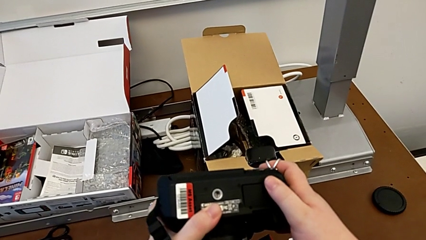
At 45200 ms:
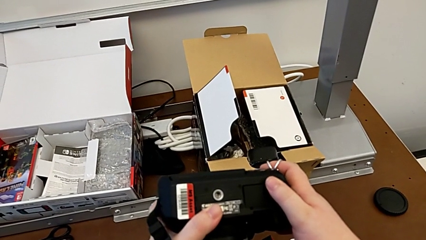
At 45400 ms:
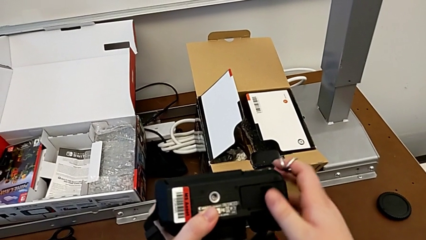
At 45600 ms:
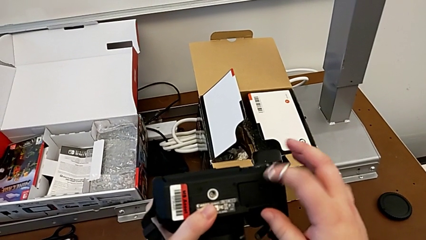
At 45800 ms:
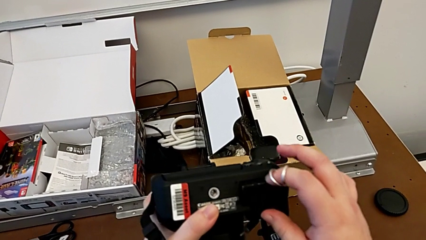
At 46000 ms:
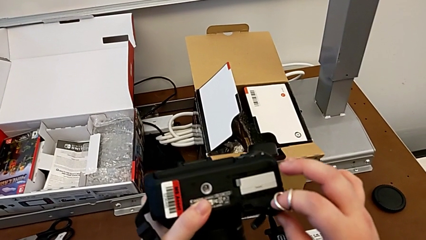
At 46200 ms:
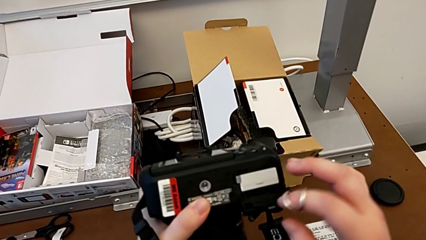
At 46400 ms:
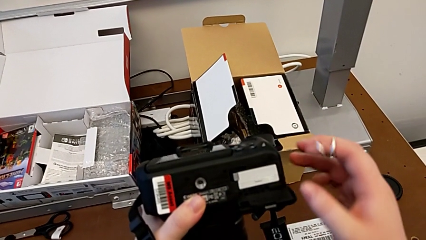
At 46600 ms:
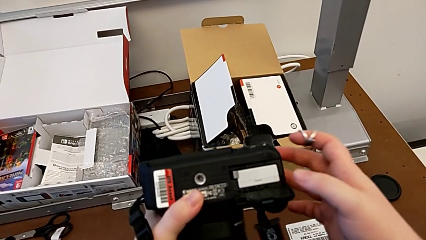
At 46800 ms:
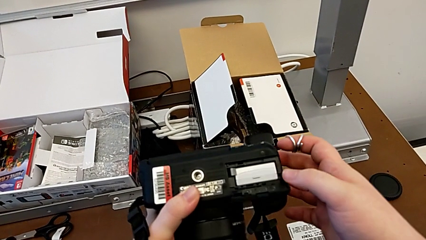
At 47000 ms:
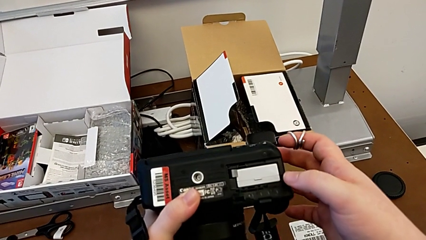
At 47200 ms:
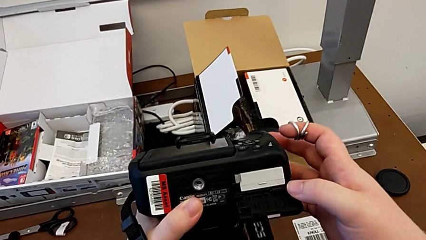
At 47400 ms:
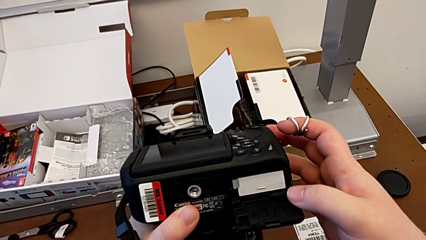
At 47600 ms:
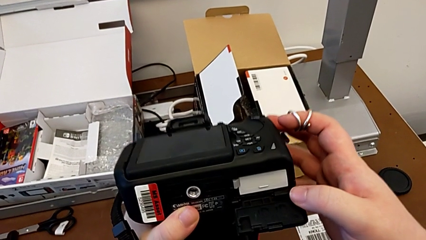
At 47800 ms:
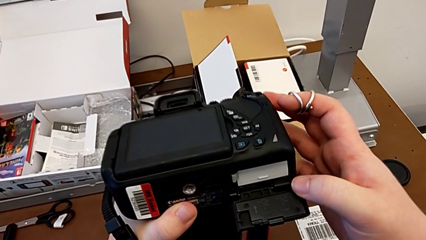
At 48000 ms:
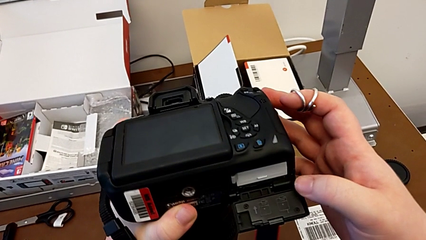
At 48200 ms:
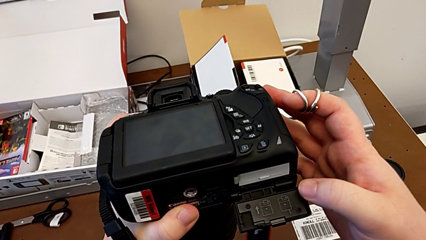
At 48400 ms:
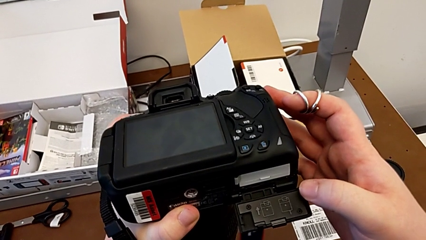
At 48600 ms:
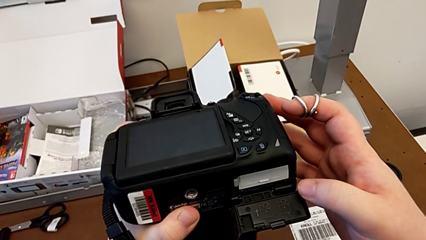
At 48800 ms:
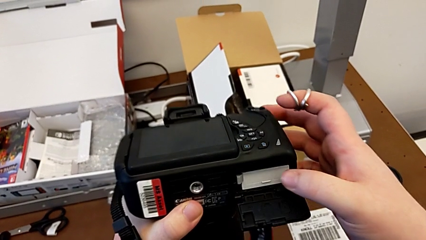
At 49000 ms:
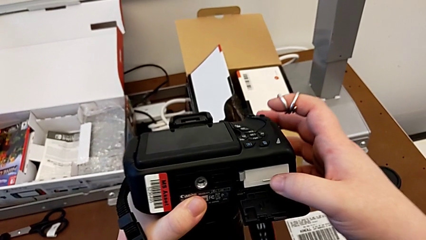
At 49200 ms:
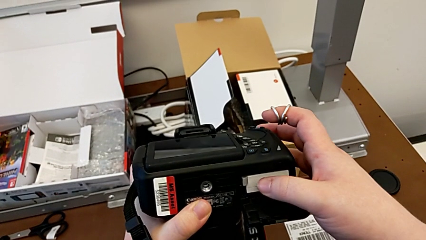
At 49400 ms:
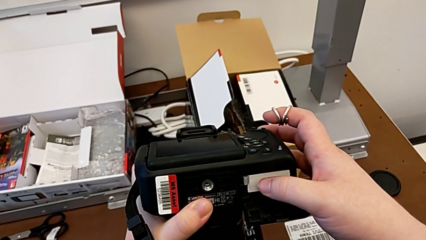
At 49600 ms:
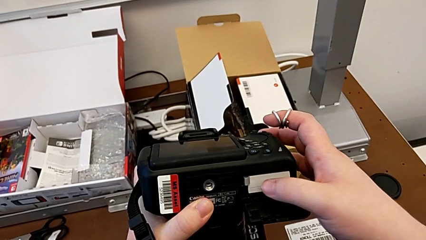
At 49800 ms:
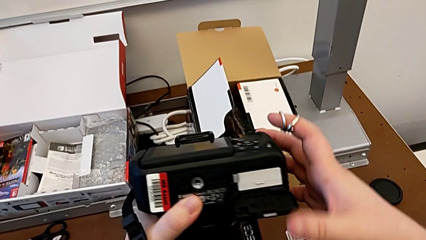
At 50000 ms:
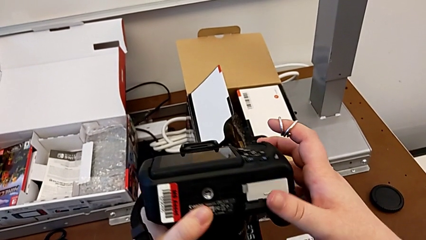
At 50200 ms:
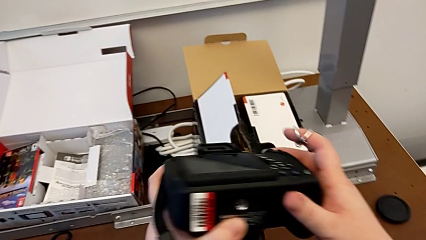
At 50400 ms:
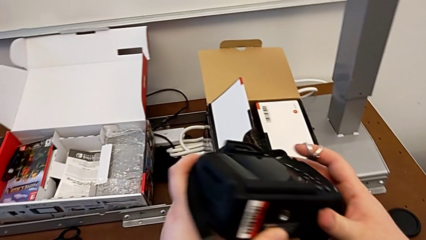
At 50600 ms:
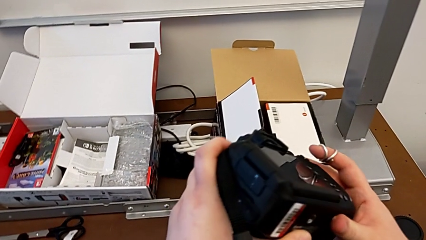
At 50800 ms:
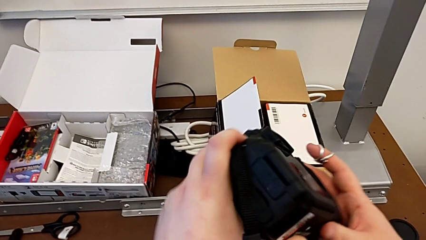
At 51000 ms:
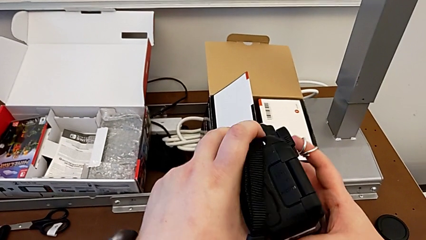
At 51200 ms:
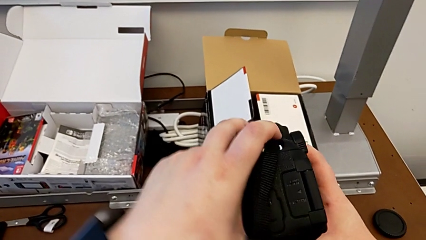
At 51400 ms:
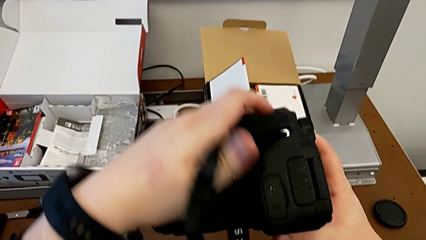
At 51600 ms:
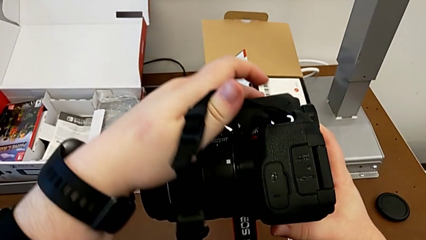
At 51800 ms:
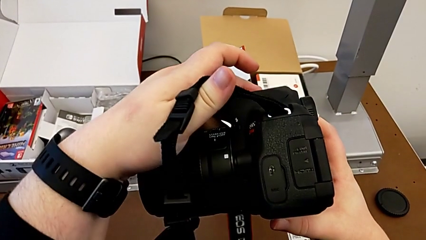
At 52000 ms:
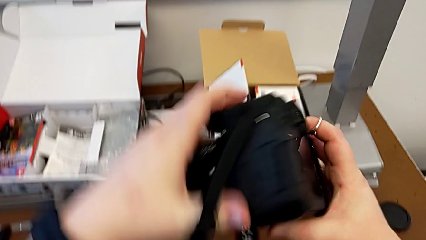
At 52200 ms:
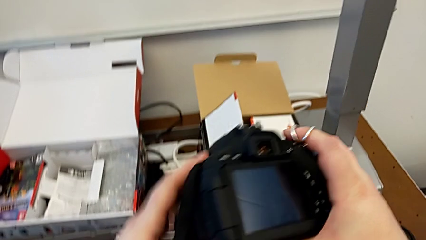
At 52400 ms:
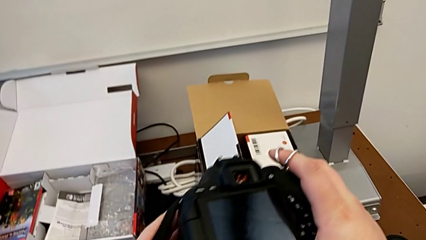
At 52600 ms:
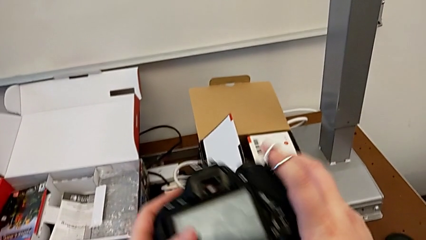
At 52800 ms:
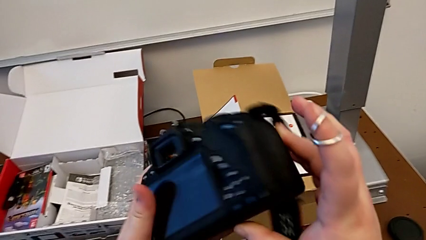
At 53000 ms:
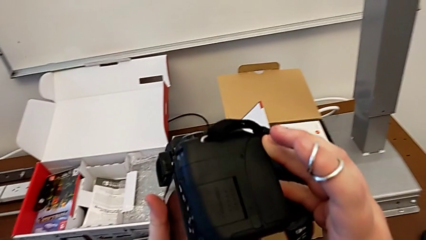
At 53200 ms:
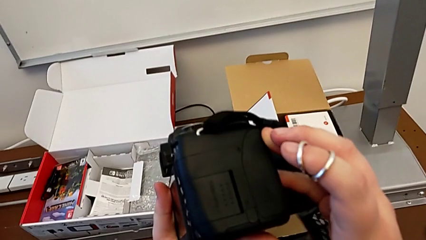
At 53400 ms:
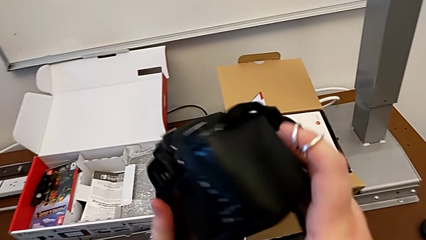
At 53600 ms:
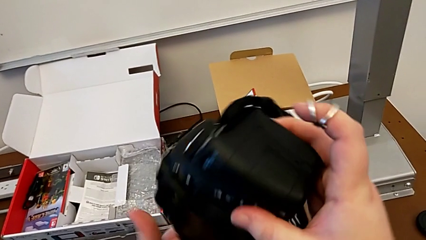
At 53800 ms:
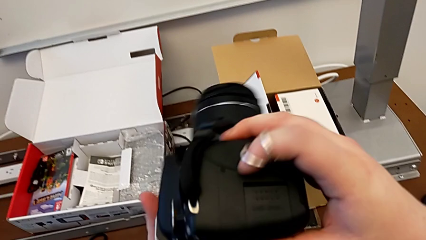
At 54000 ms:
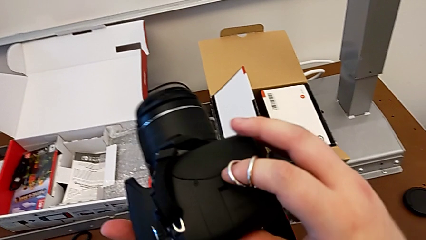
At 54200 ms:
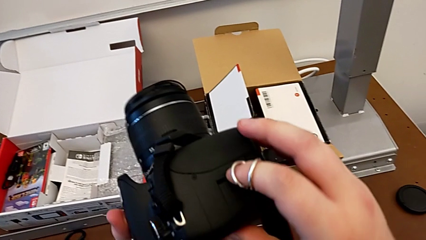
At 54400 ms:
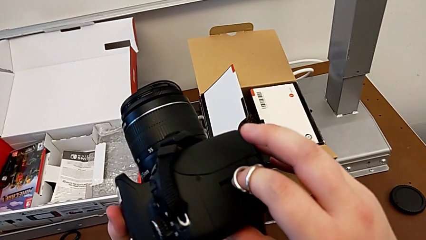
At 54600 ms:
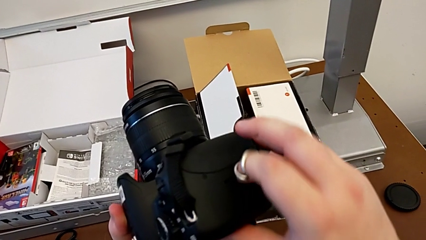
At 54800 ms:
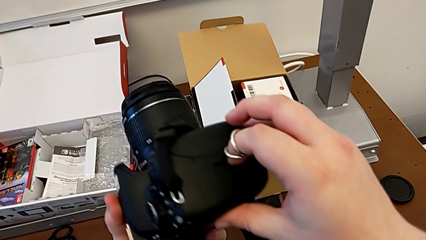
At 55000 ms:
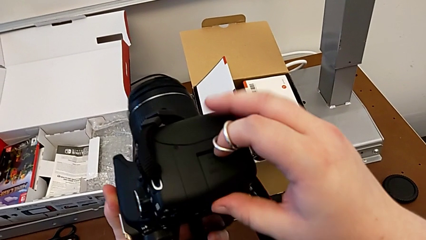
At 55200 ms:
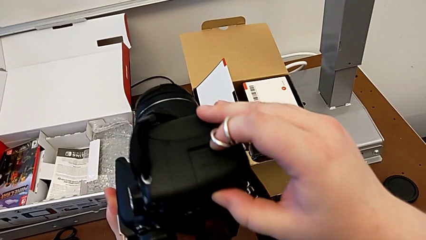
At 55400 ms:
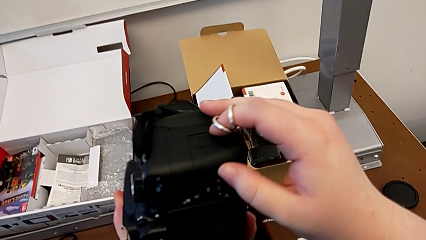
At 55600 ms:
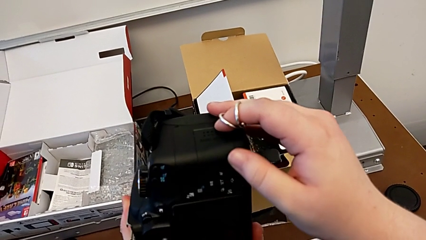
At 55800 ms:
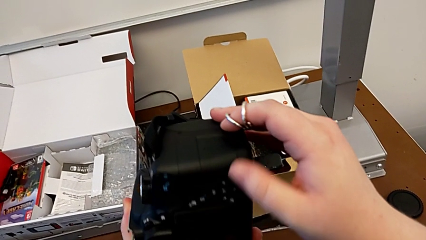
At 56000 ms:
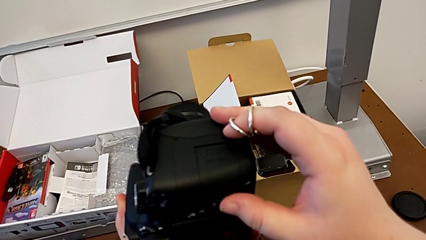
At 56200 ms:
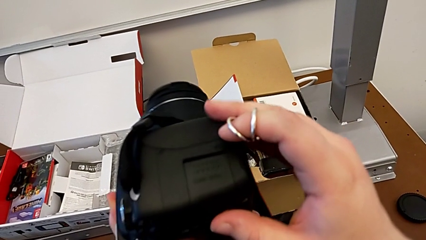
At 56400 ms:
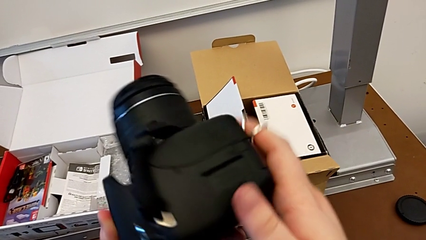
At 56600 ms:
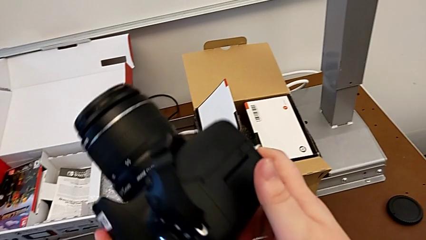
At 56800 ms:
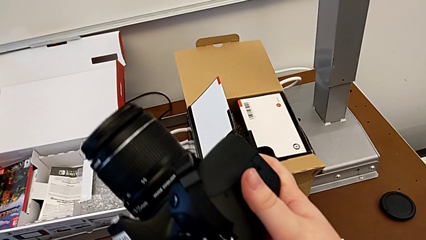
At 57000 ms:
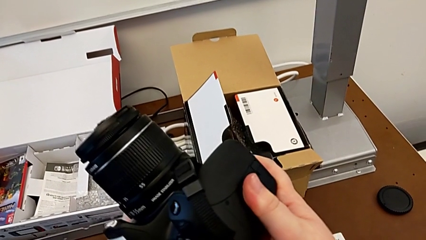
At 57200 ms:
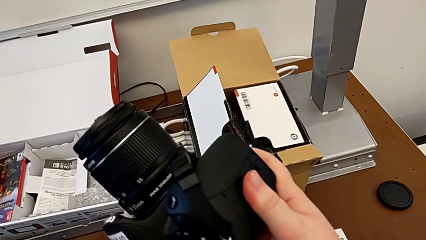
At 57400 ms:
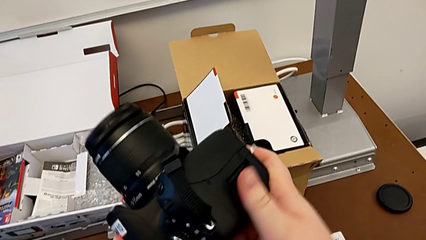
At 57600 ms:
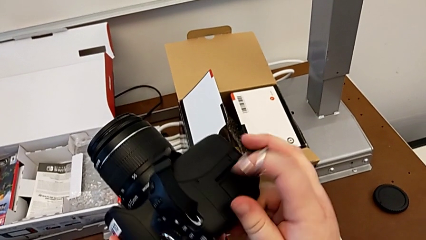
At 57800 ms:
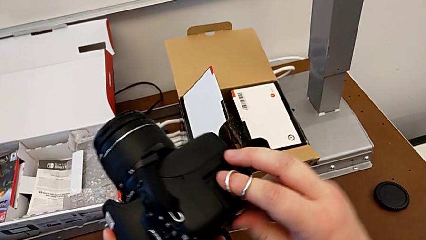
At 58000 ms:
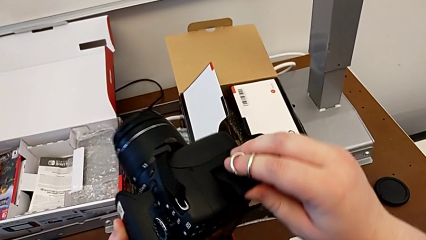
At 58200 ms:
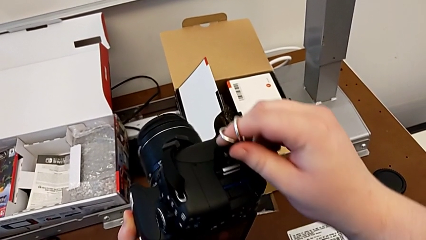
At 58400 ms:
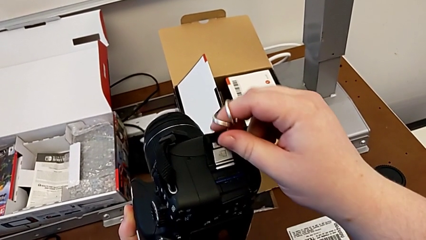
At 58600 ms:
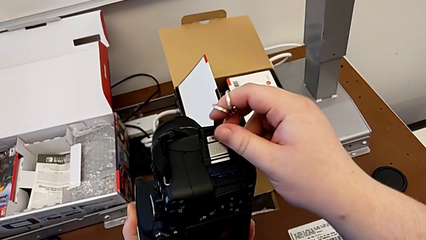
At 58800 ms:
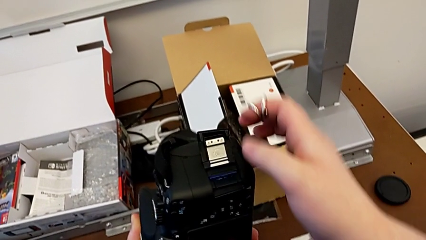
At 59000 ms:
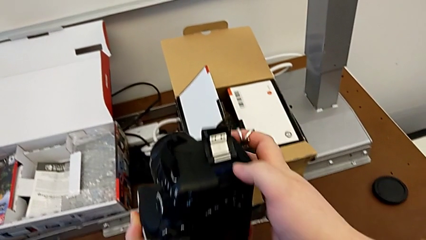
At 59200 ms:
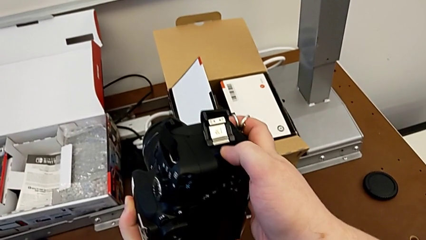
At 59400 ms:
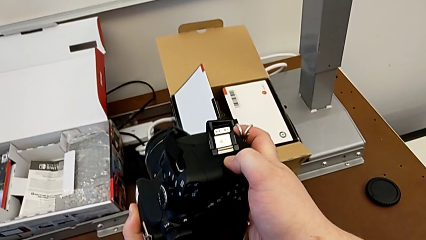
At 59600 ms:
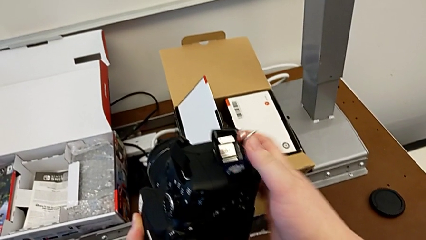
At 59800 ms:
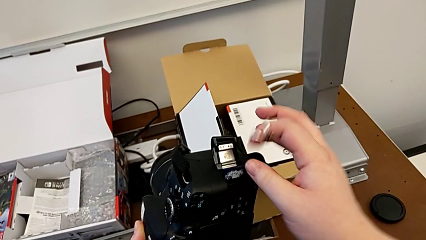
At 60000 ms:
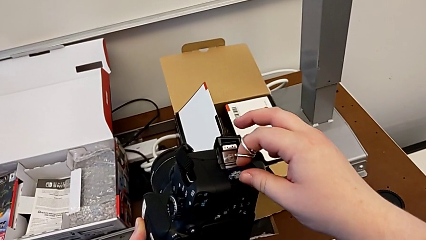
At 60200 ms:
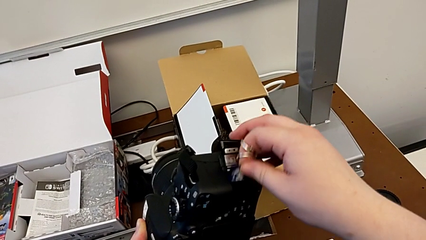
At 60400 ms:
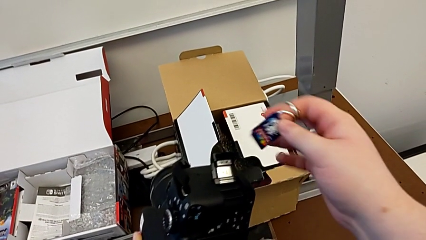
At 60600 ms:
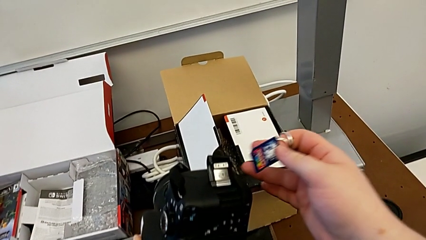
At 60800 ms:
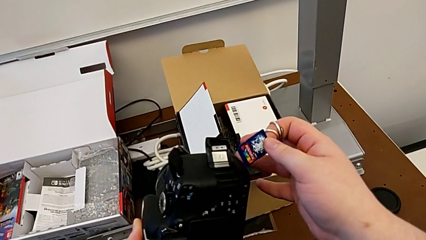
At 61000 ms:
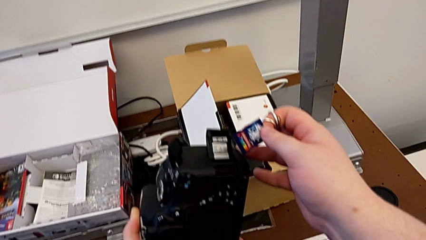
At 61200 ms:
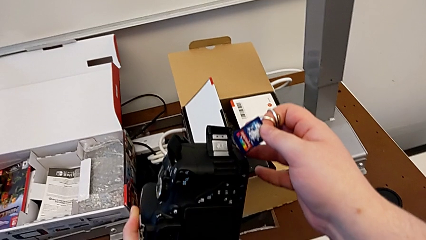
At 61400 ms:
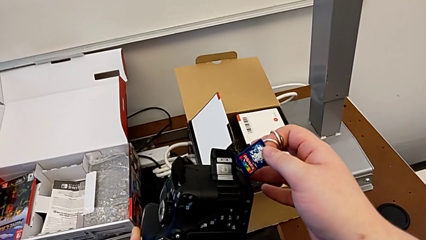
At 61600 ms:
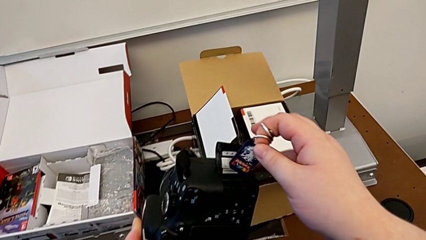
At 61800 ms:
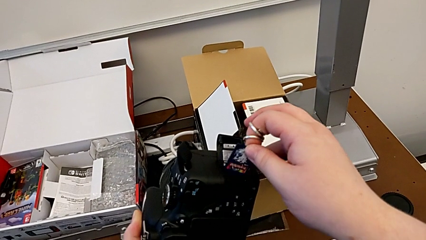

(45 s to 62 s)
The camera wearer is exchanging an SD card. They wrongly open the battery door, inspect the battery, close the battery door, rotate the DSLR, inspect it, push the SD slot, open it, push the SD card, grab it, withdraw it and insert it.
